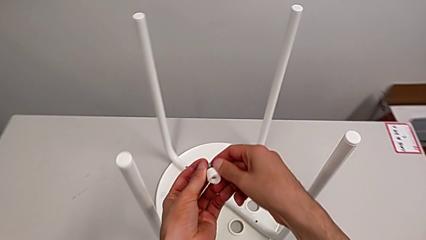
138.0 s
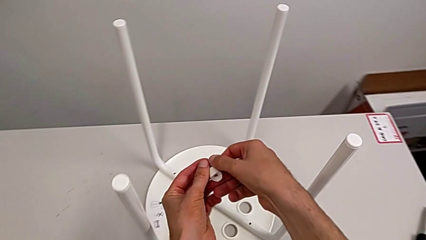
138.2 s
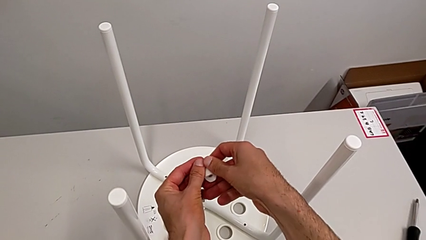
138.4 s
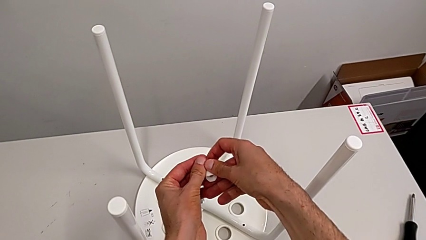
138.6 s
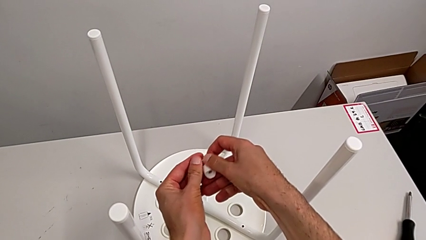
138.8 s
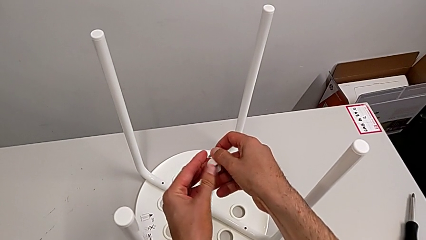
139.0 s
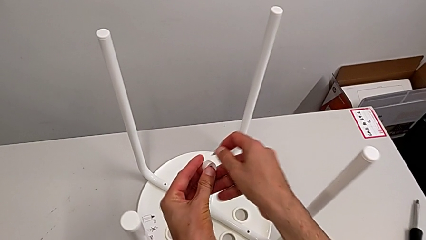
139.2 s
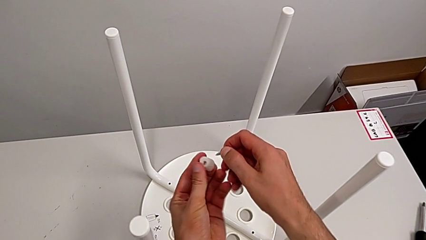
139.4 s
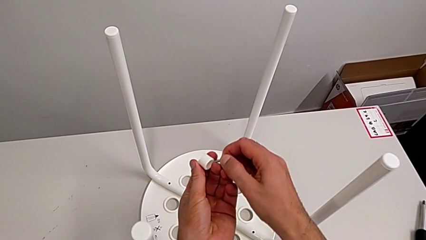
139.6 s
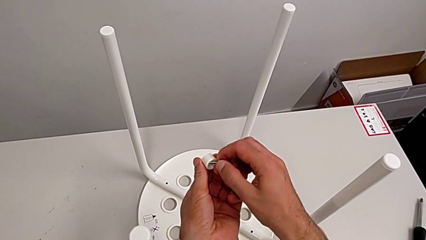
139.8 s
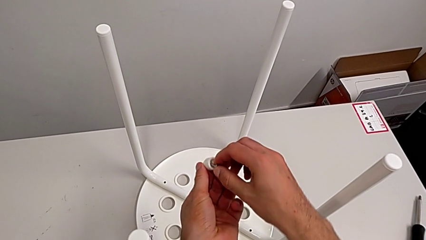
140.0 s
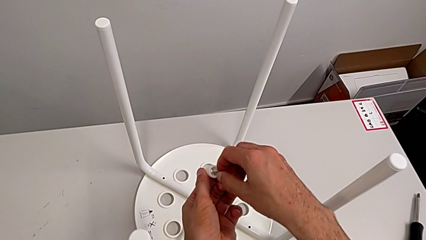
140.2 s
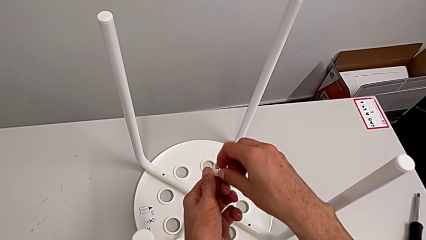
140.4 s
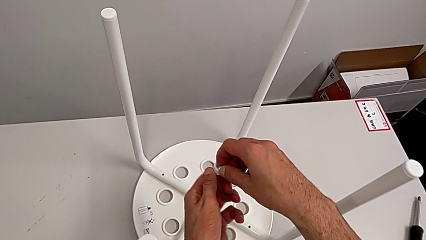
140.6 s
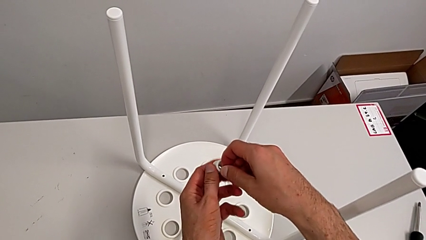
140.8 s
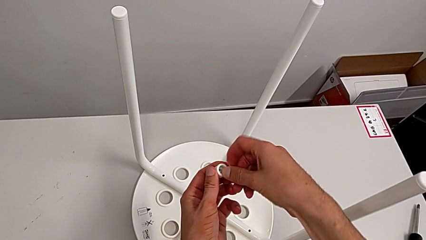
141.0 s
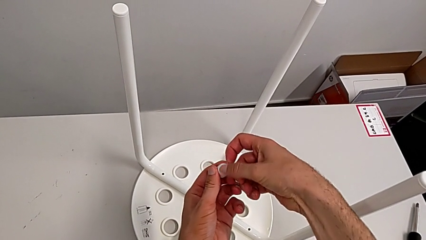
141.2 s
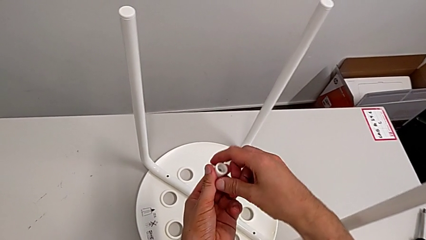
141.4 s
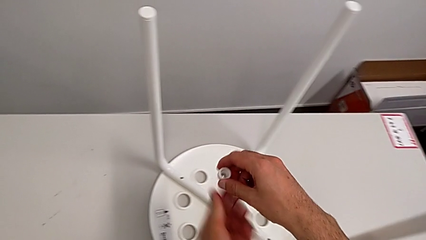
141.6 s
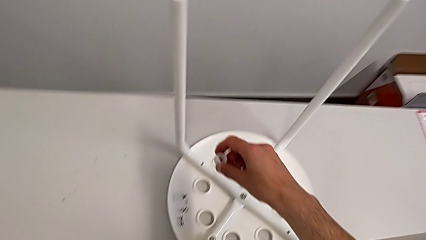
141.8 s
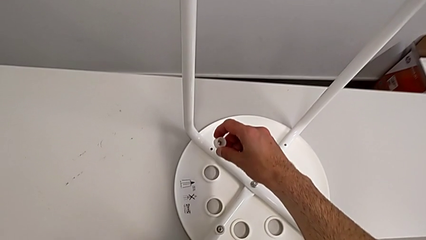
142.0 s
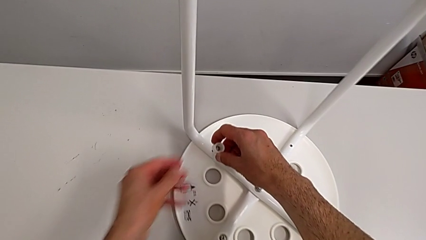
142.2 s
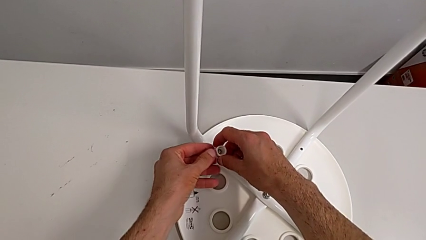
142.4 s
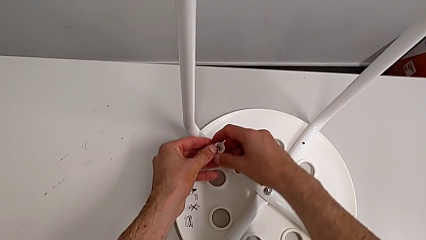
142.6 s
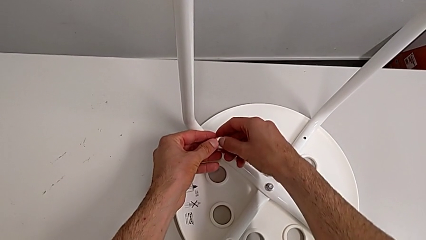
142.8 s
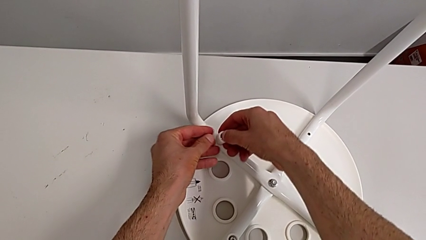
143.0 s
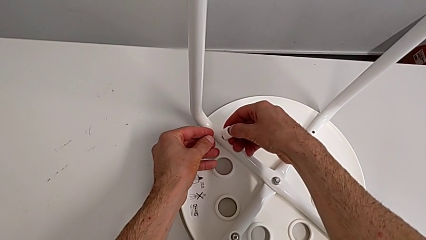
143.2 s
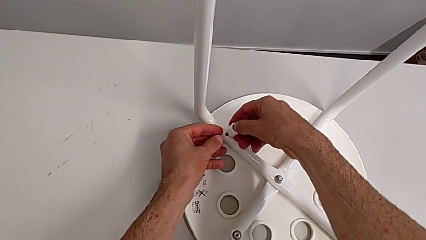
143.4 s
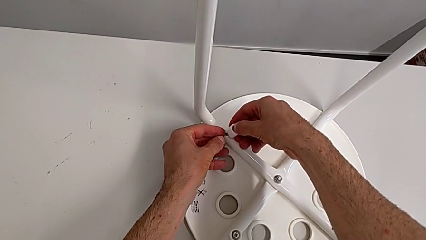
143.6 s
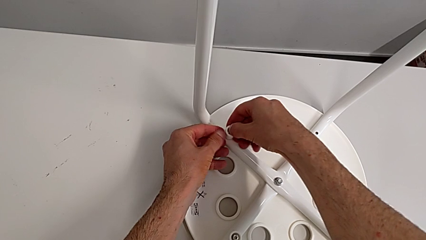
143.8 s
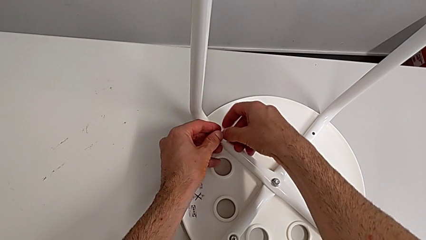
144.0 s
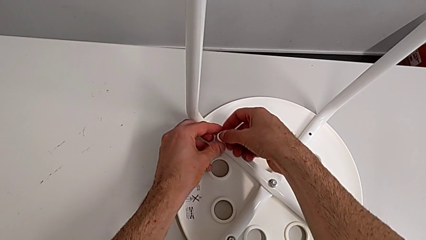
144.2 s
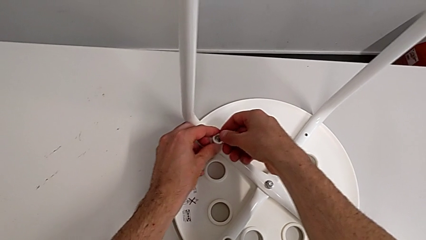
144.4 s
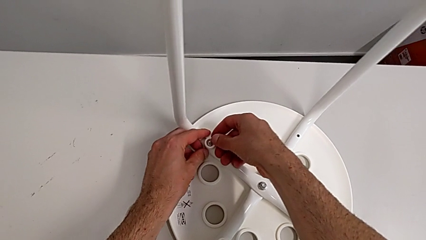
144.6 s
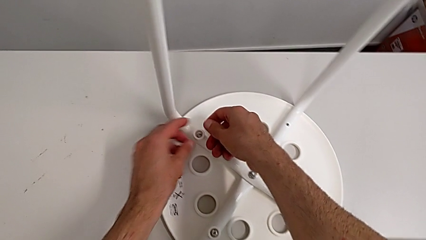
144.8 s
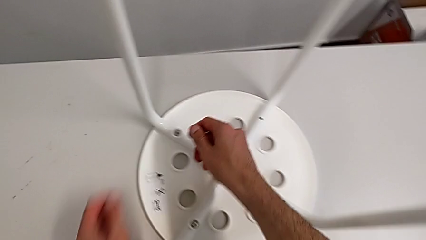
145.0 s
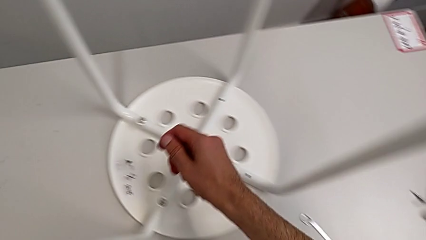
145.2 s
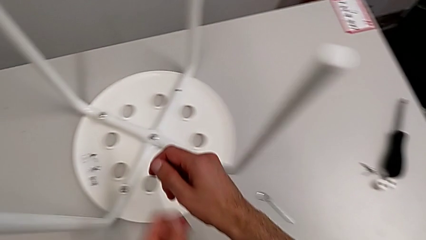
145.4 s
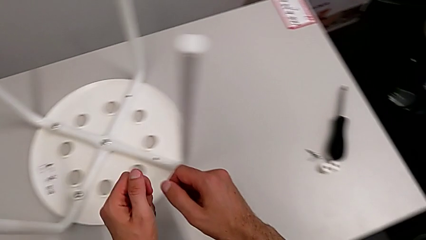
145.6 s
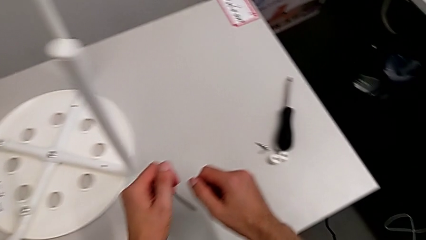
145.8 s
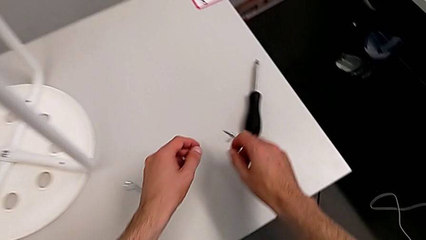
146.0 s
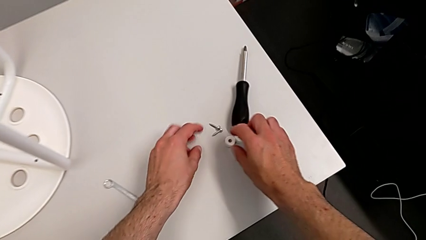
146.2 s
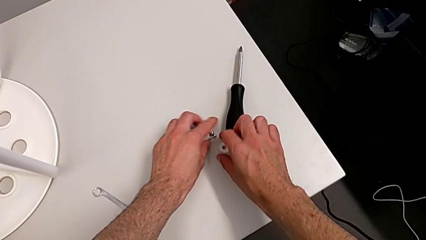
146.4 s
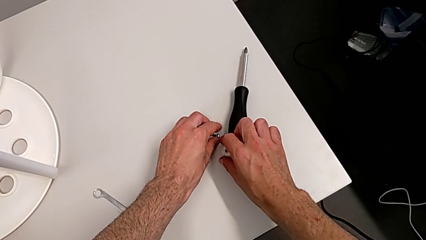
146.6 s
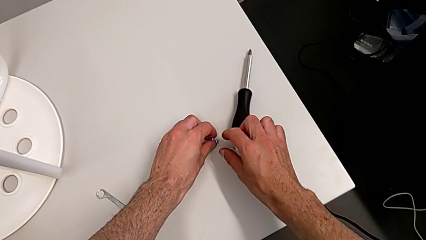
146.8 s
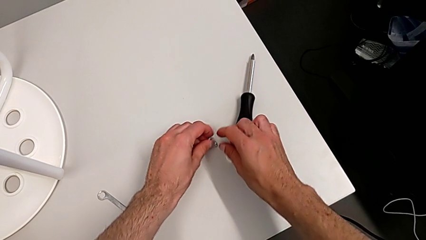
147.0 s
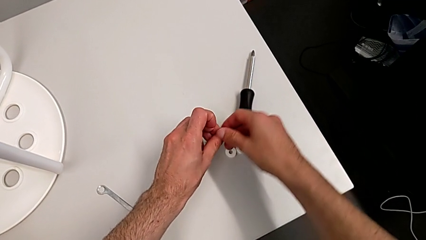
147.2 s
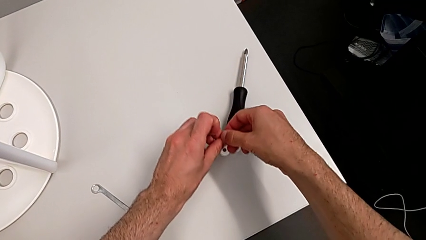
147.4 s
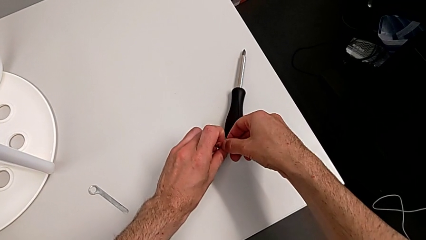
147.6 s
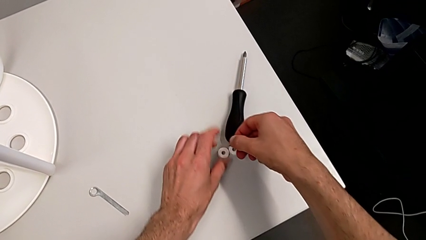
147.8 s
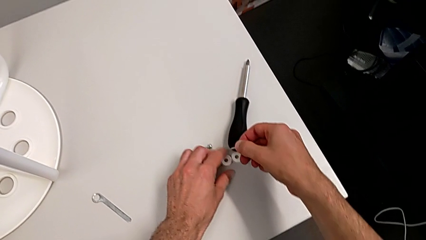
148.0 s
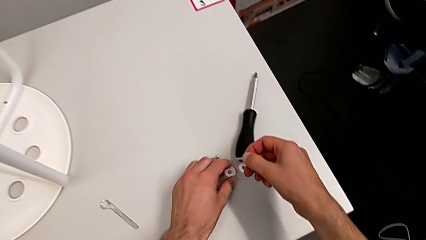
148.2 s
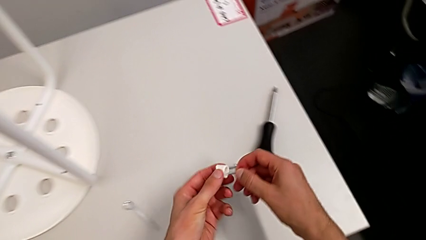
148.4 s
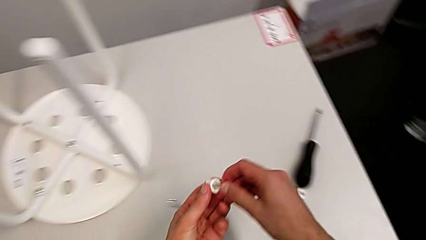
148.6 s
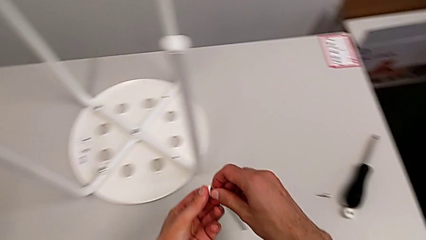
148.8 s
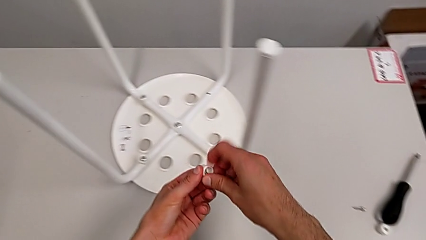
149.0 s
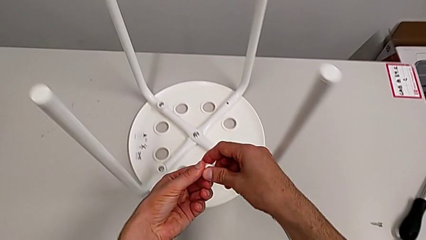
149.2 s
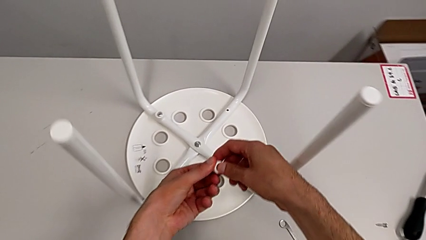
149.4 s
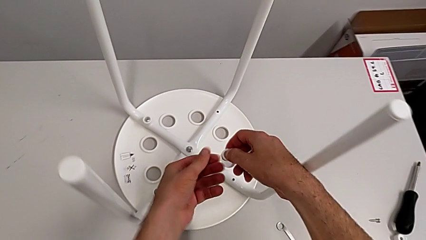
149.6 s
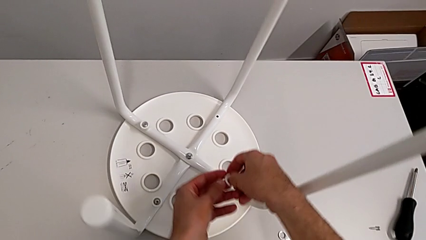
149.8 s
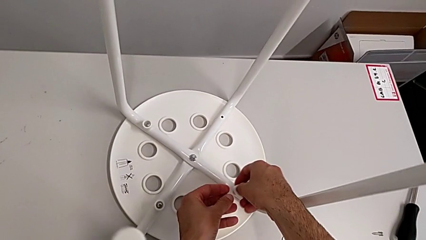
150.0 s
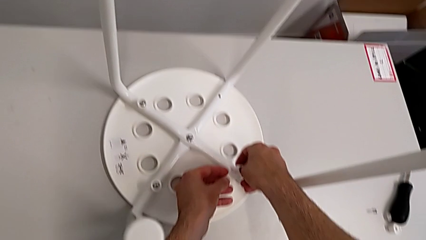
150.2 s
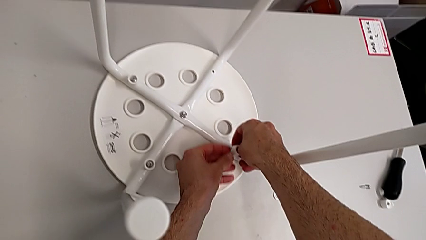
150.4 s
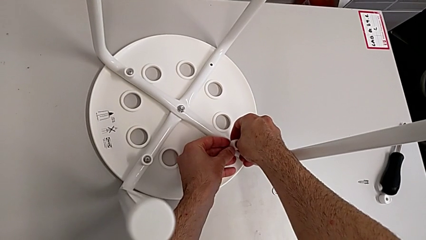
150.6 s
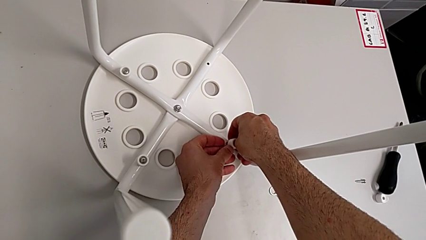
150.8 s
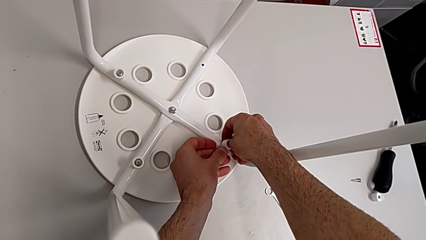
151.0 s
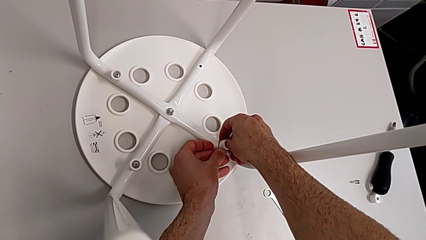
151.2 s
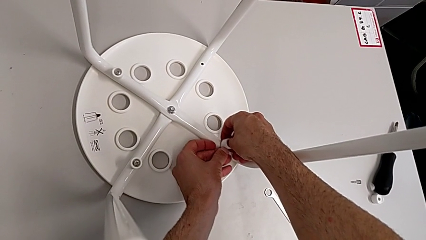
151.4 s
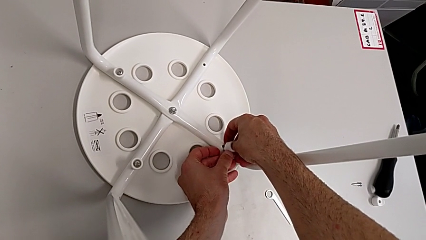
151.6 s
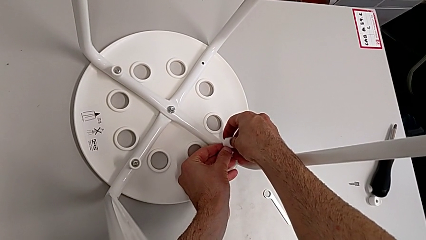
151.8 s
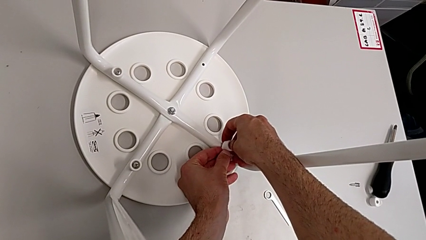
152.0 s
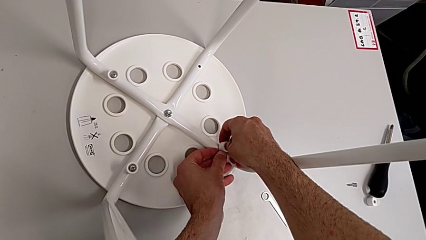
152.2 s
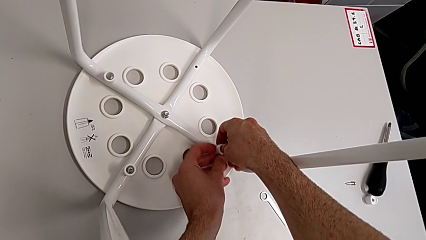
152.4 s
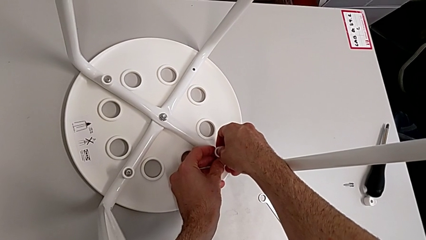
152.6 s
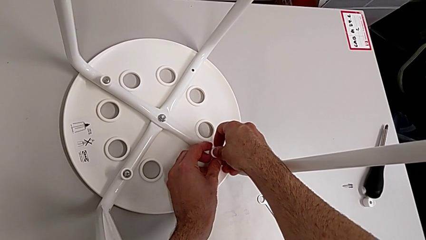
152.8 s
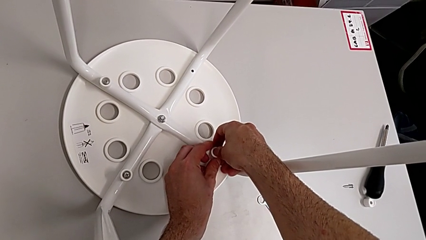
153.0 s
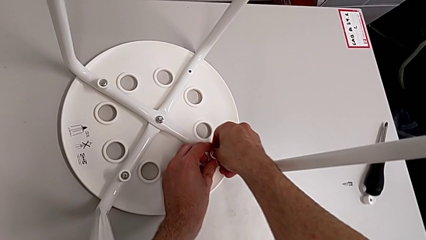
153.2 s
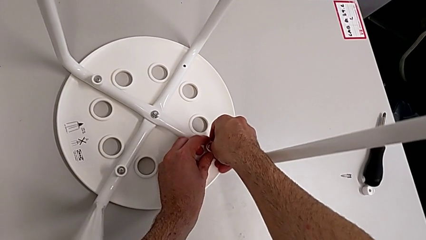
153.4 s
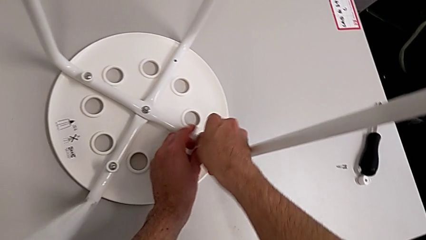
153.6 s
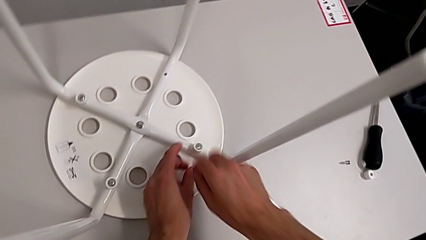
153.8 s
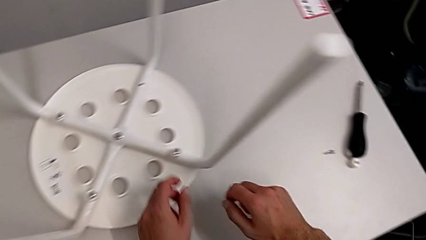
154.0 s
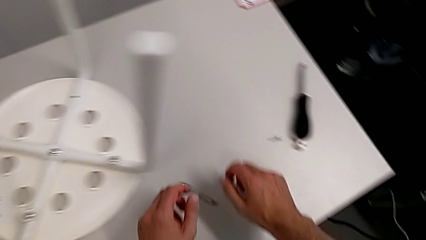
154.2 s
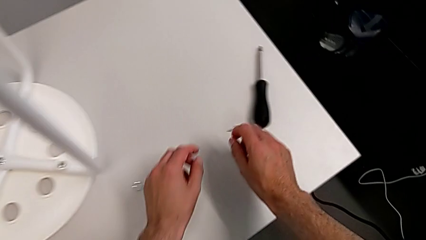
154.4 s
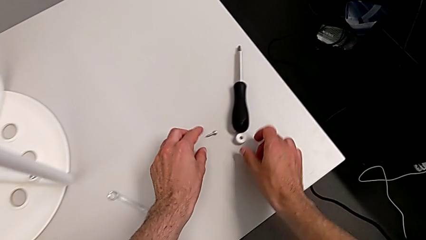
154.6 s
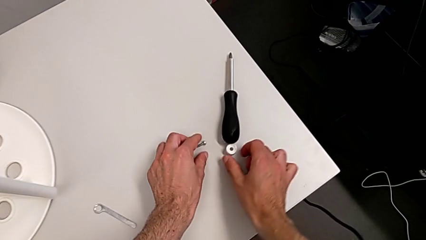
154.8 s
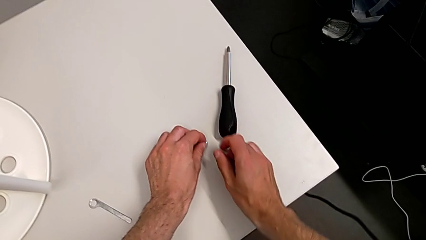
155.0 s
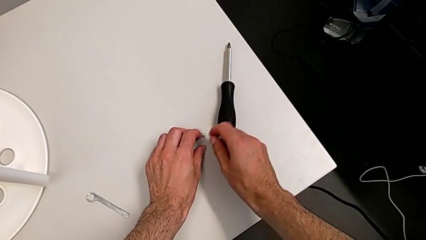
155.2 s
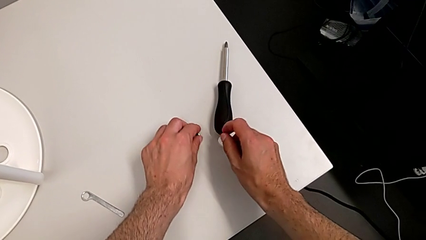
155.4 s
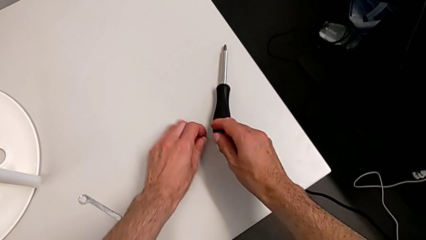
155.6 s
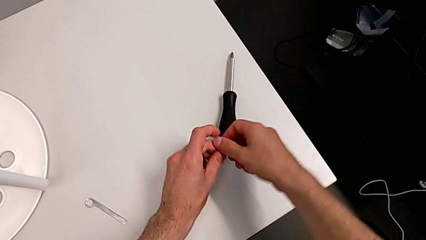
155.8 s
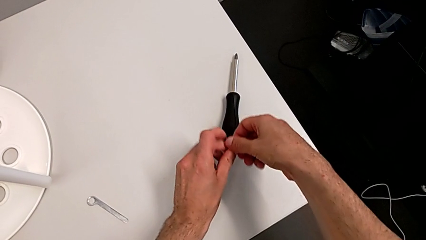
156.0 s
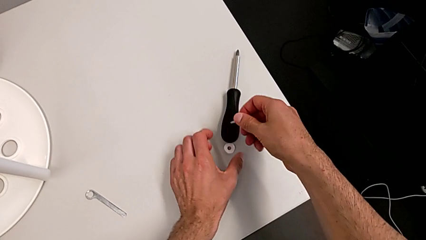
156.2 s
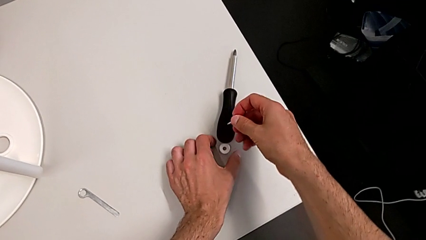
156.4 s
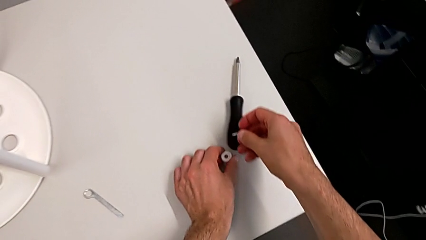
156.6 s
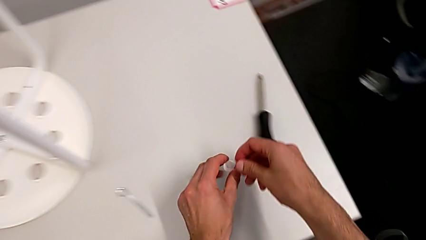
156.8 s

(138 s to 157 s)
The camera wearer is mounting the saddle washers and screws of the legs. They keep inserting the screw, insert the second screw, grab the third screw, lift it, grab the washer, insert the third screw twice, grab the fourth washer and grab the washer.
